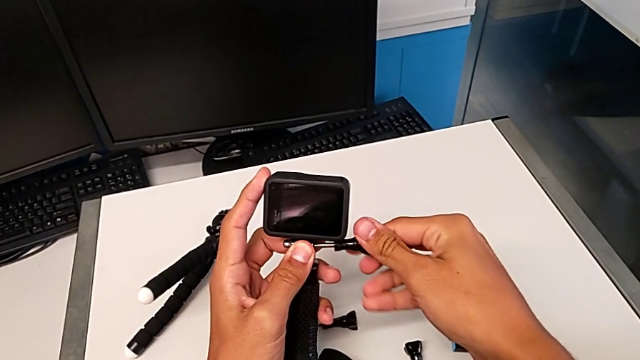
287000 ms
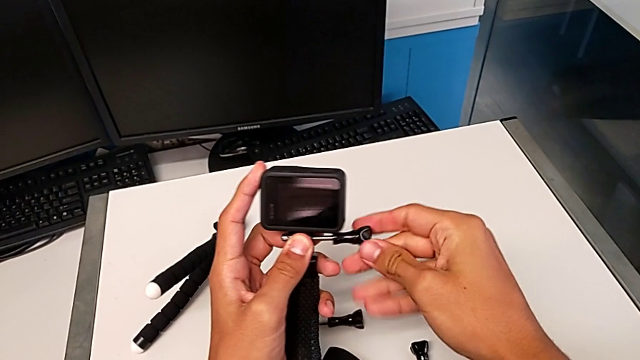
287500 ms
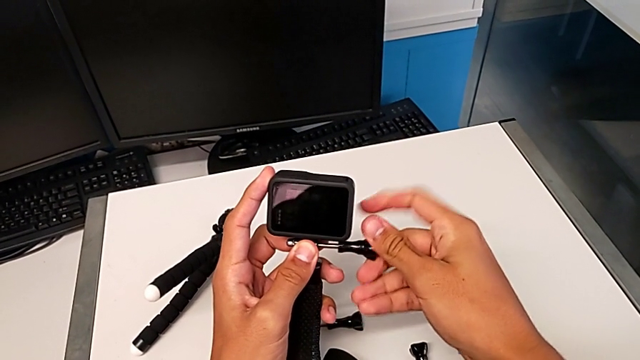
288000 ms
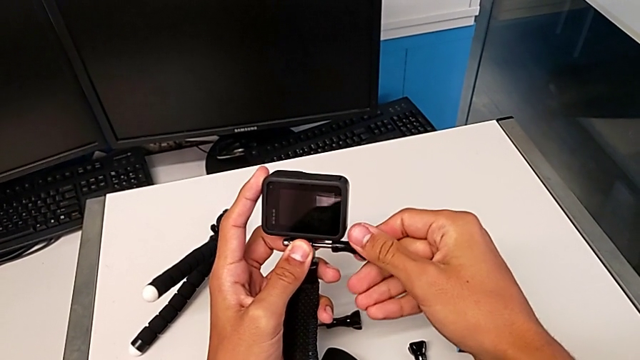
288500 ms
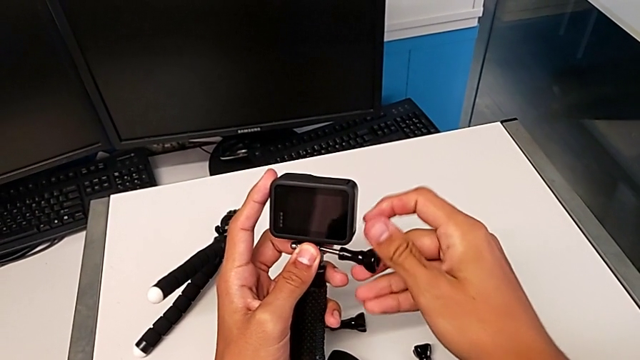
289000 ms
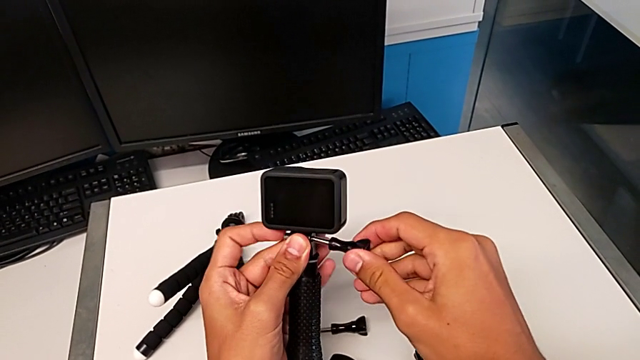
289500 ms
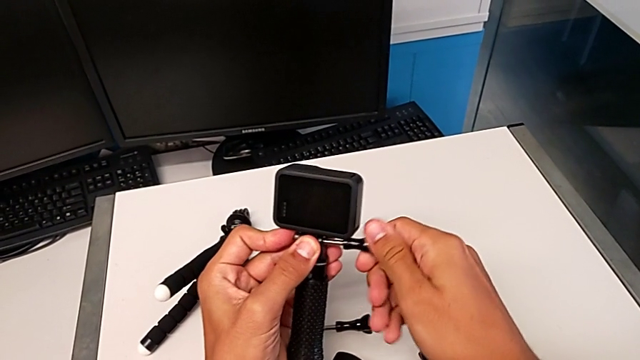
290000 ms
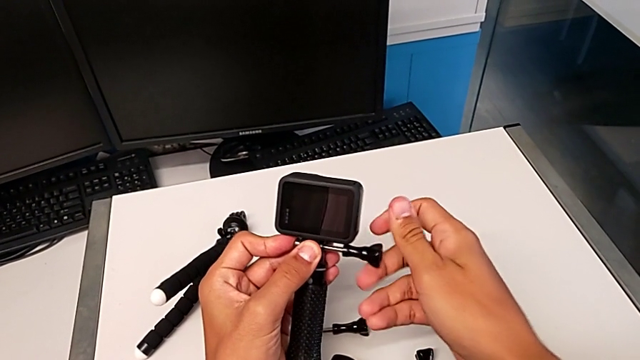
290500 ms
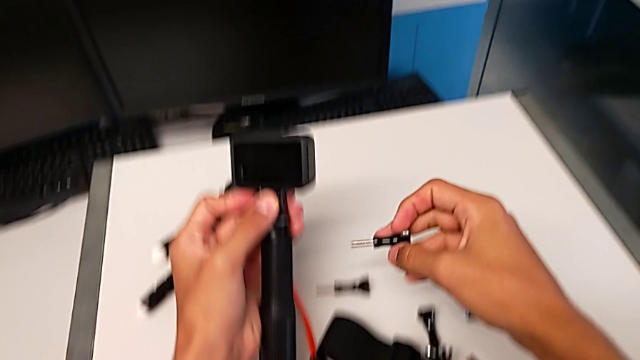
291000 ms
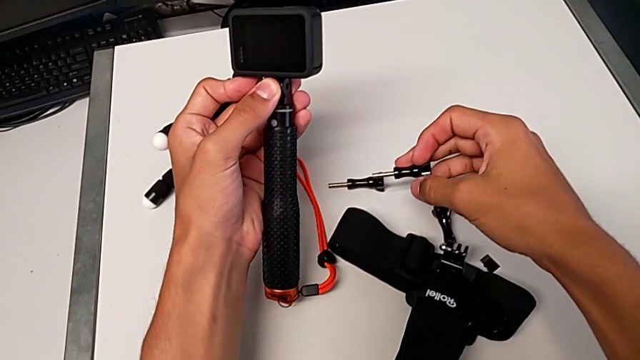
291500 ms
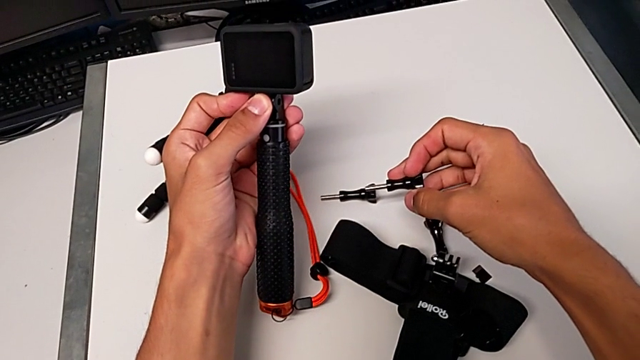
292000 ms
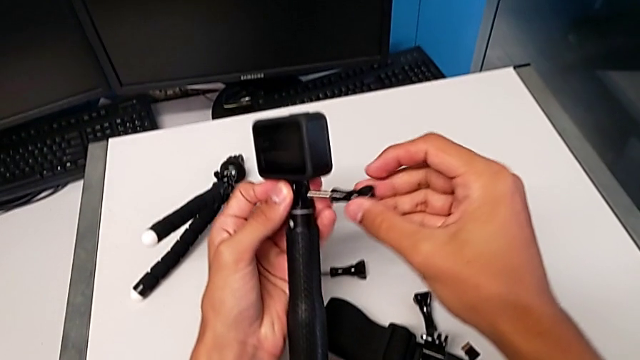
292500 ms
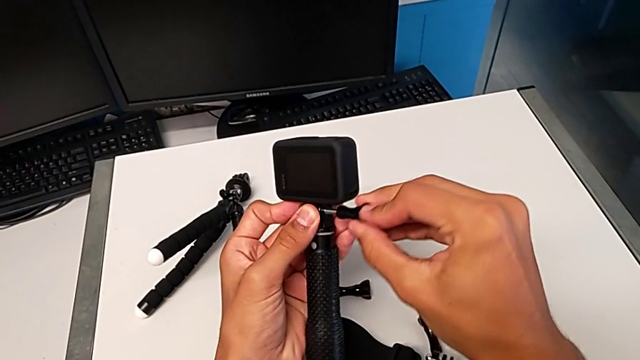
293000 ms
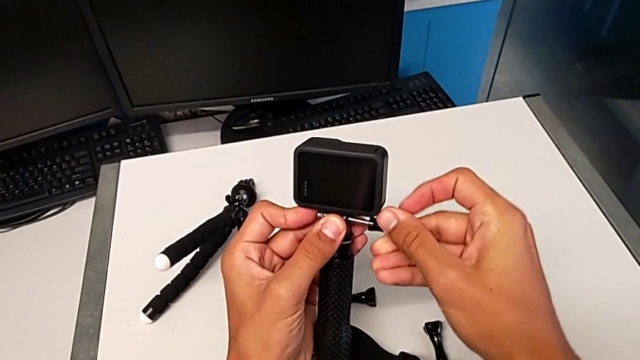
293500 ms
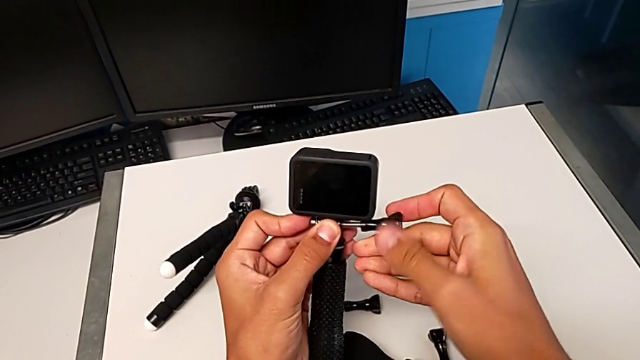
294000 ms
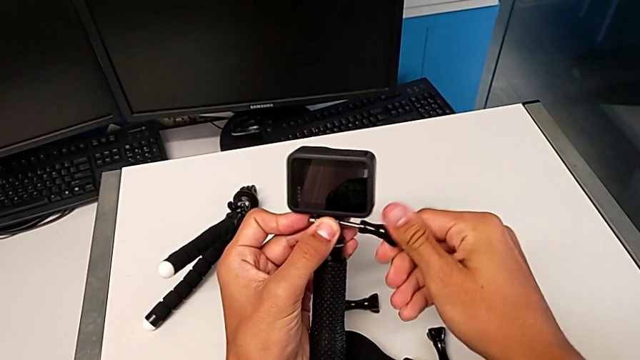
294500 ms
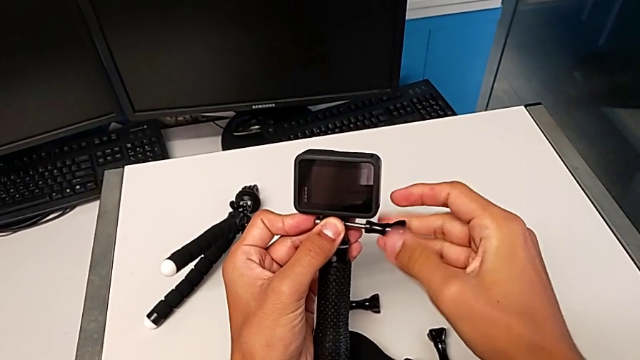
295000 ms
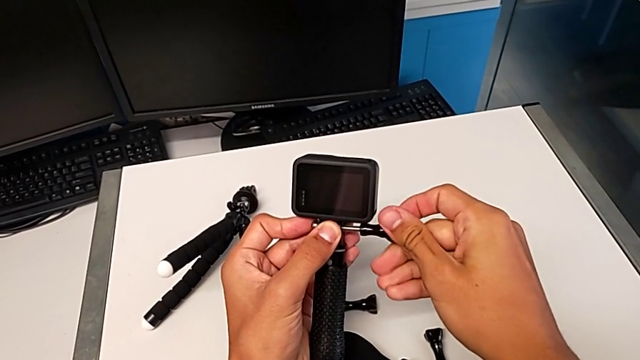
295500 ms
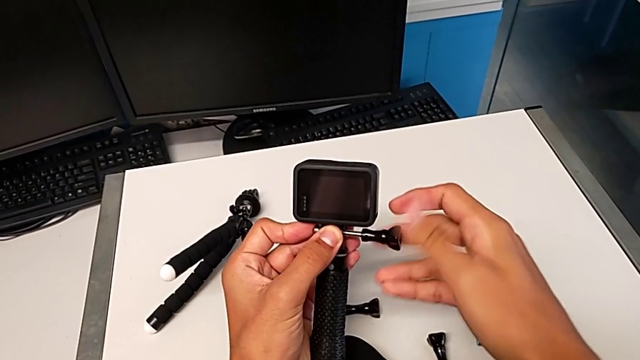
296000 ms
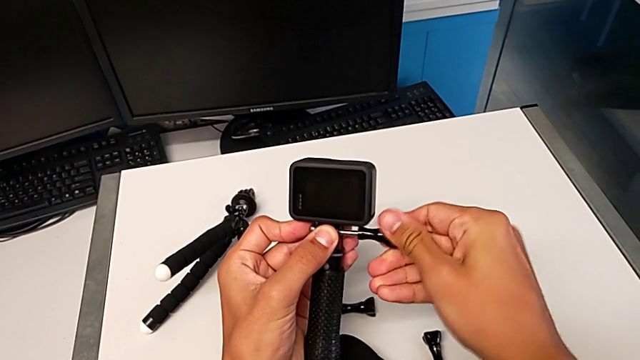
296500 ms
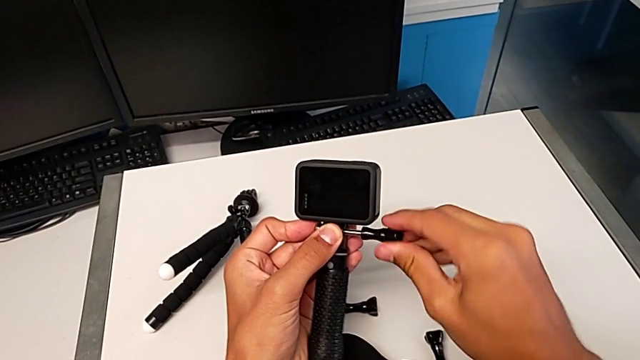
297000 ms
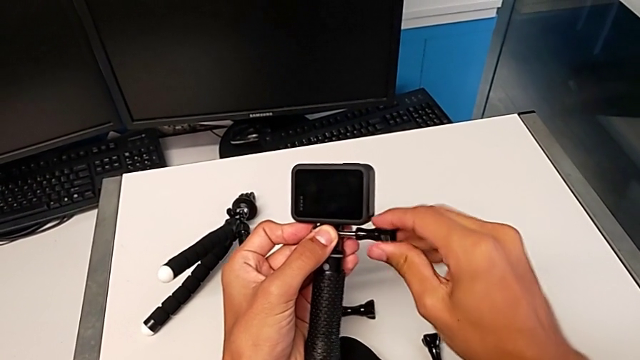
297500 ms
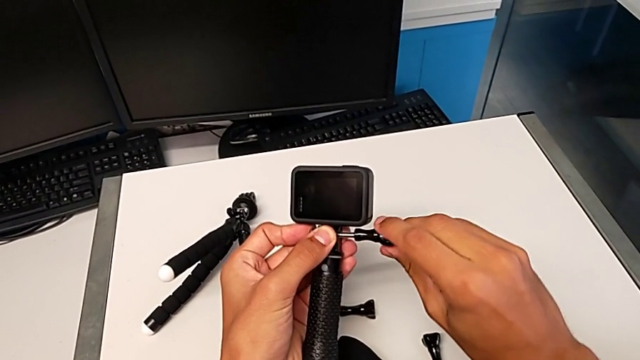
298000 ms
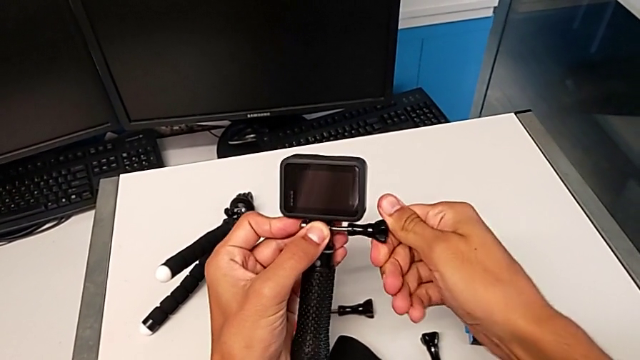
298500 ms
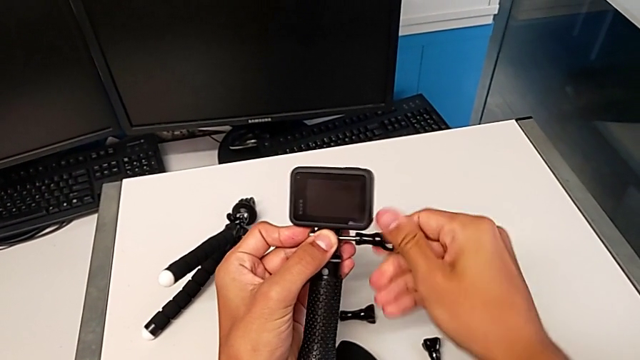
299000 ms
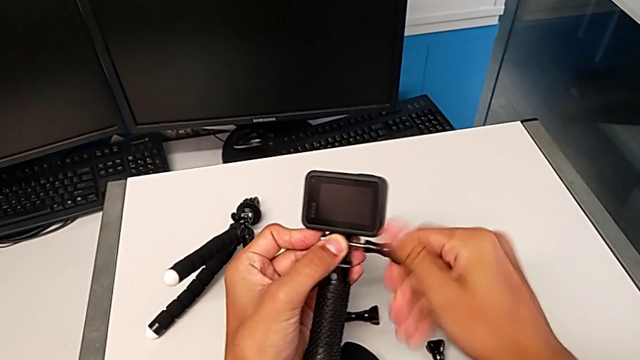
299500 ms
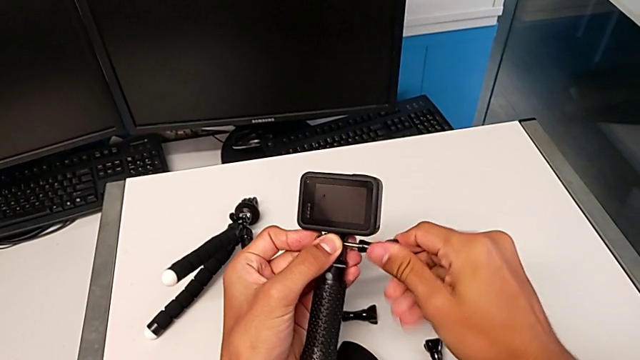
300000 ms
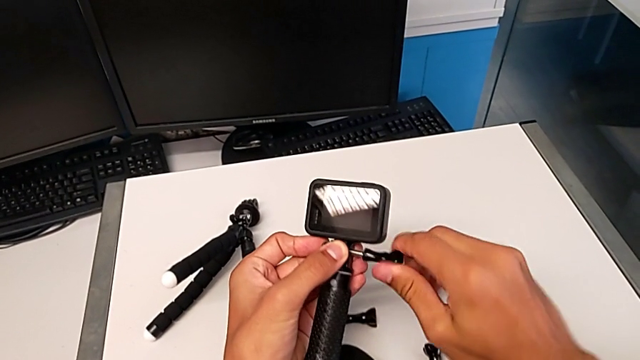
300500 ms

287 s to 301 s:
The camera wearer is assembling the GoPro onto the handheld grip. They keep pulling the black screw and begin to assemble the black GoPro.

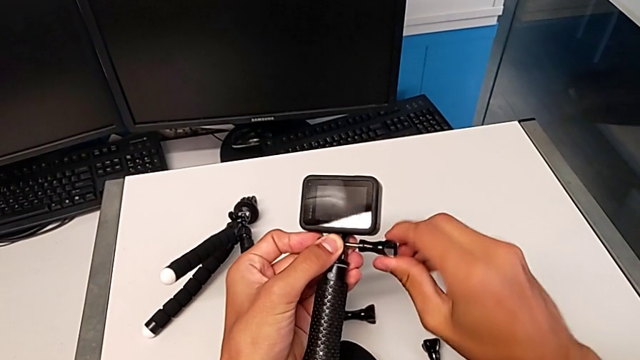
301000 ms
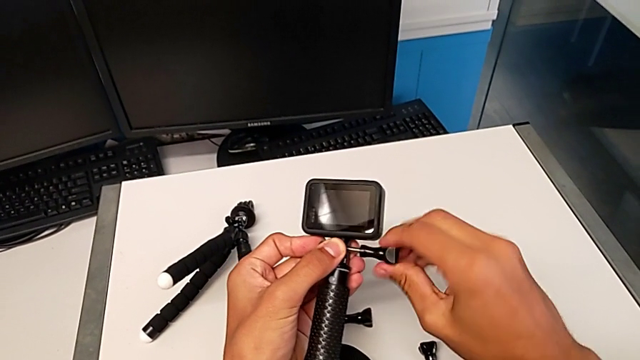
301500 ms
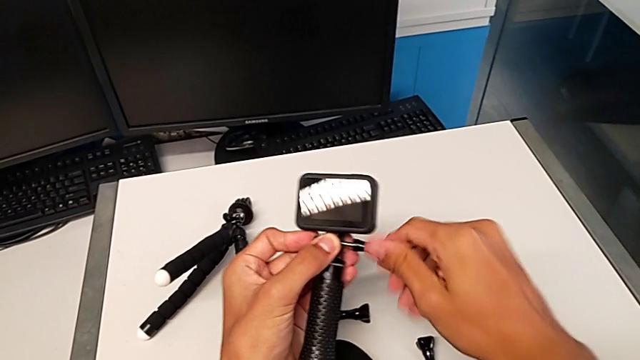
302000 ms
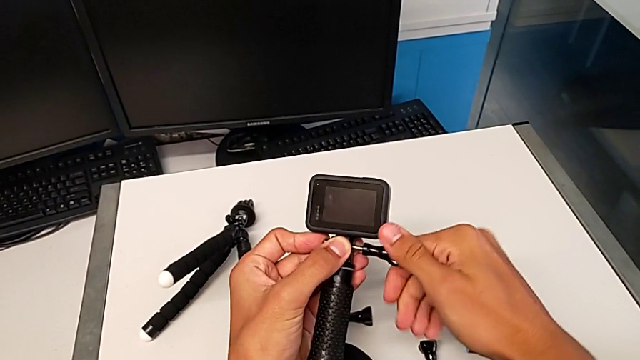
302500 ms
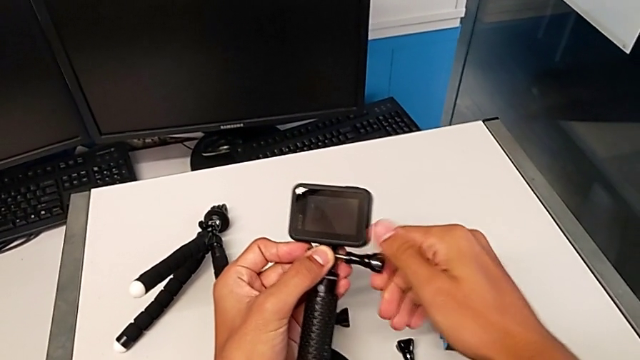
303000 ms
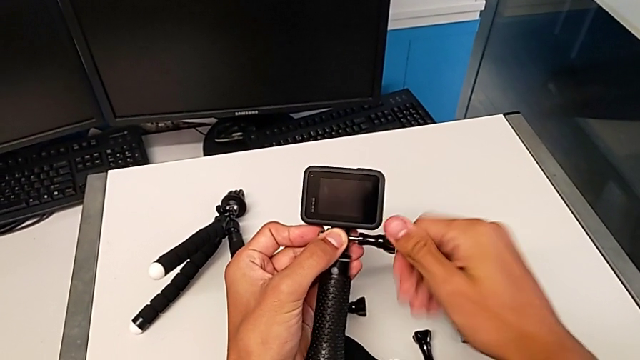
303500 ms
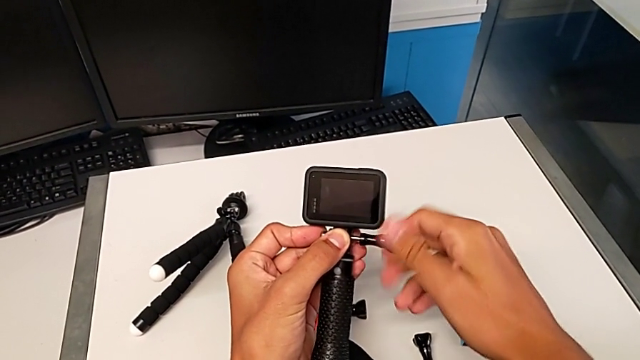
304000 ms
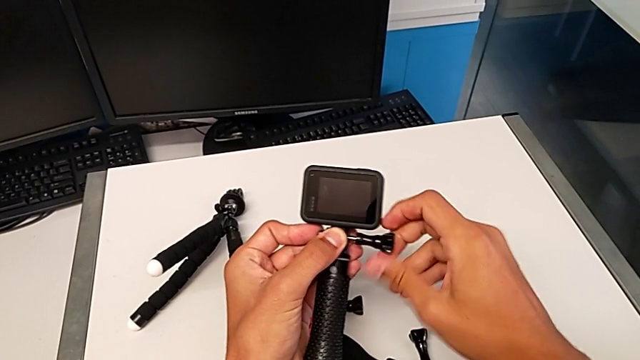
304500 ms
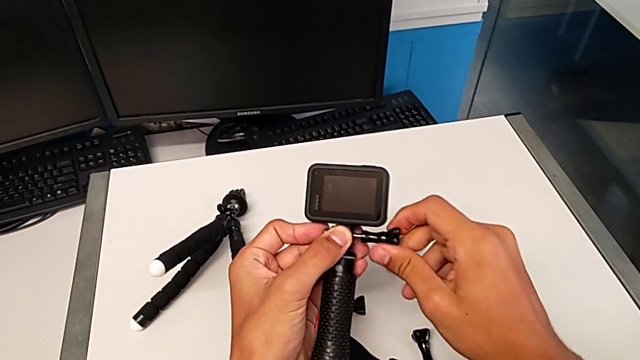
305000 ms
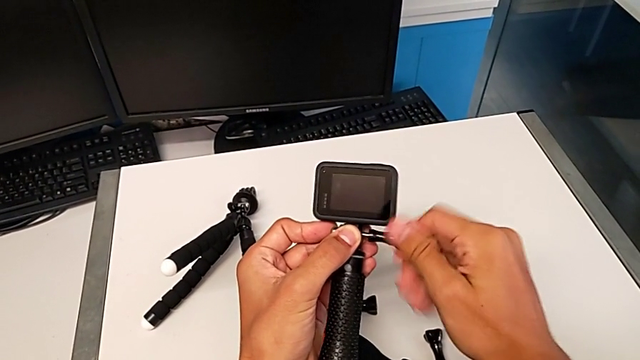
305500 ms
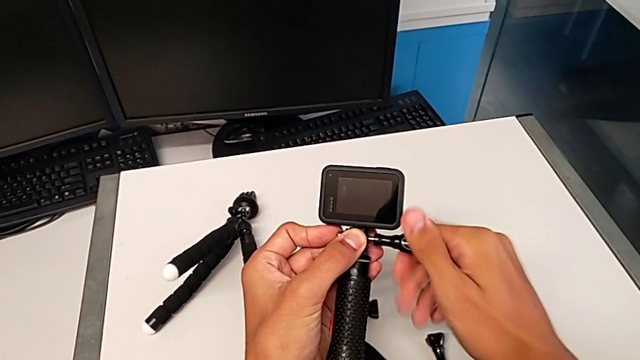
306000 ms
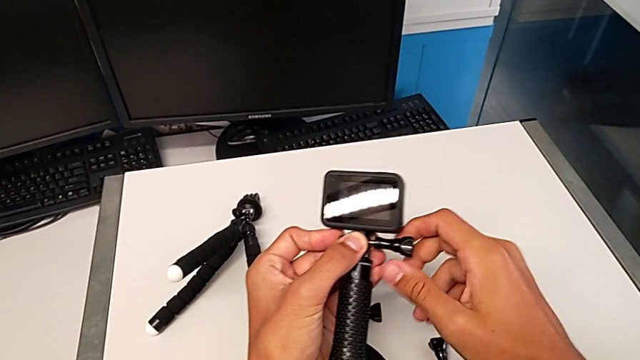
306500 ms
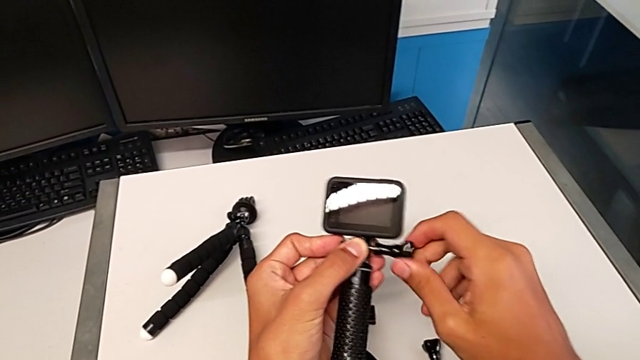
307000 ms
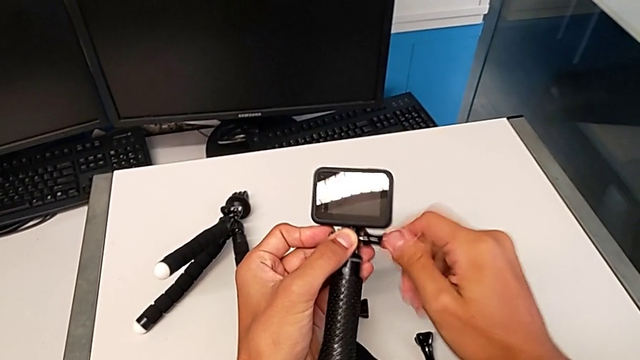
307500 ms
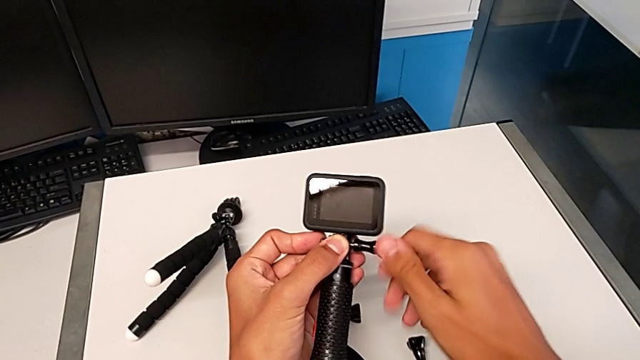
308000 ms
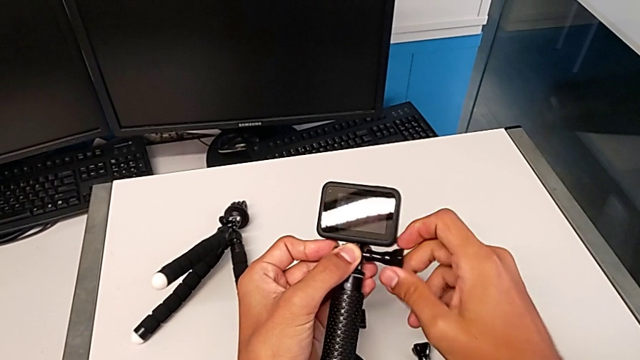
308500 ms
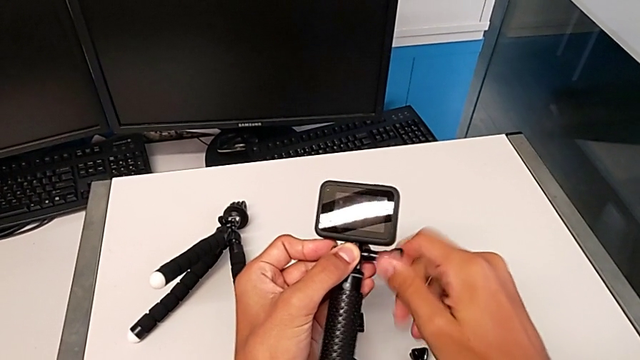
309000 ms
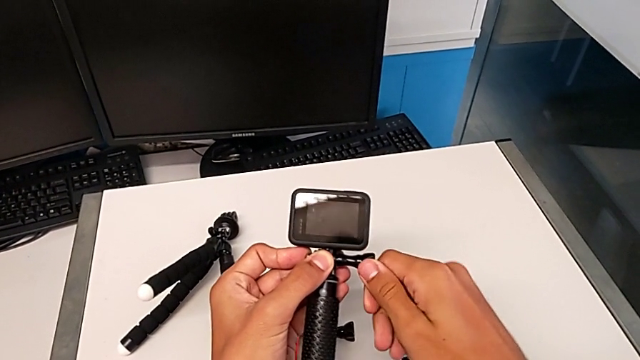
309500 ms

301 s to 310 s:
The camera wearer is assembling the GoPro onto the handheld grip. They keep assembling the black GoPro and screw the screw.
